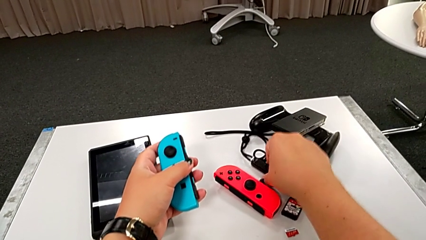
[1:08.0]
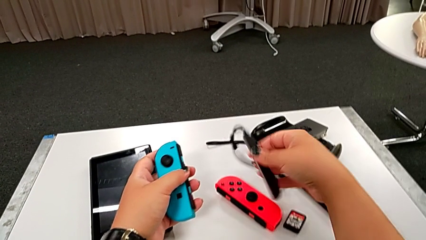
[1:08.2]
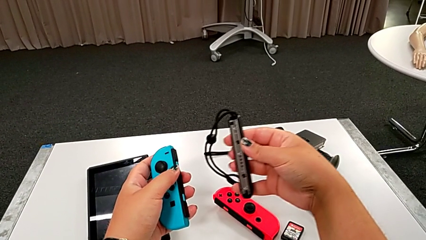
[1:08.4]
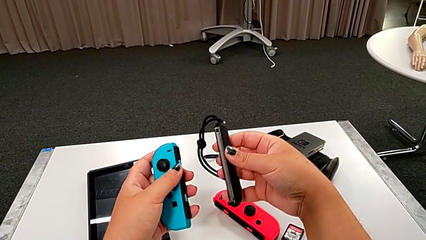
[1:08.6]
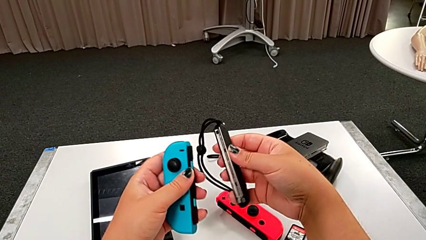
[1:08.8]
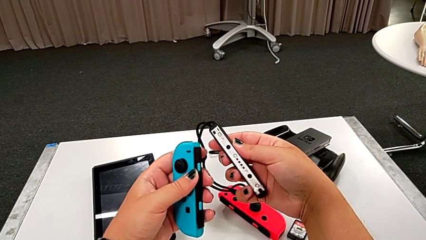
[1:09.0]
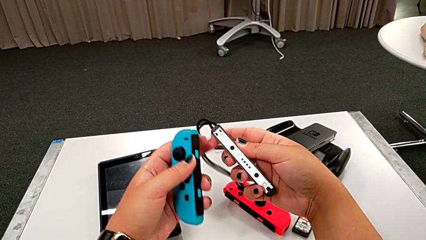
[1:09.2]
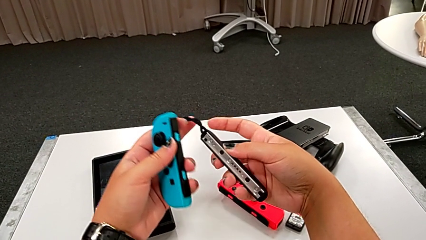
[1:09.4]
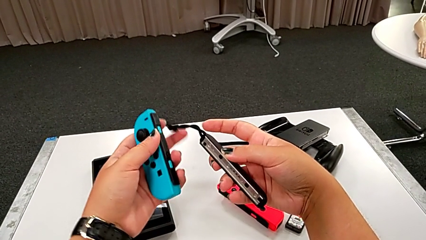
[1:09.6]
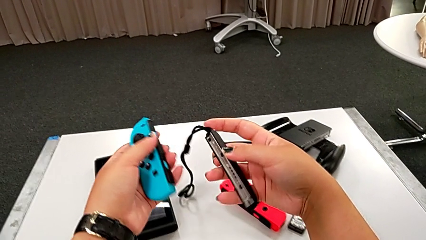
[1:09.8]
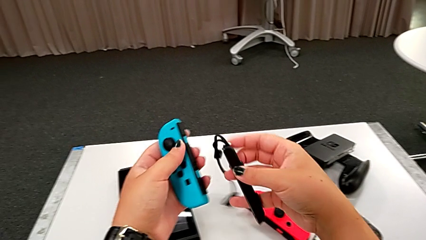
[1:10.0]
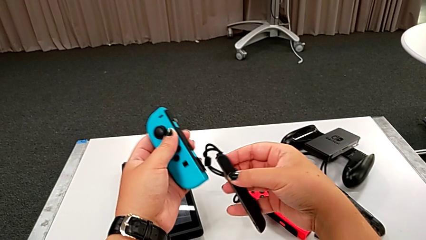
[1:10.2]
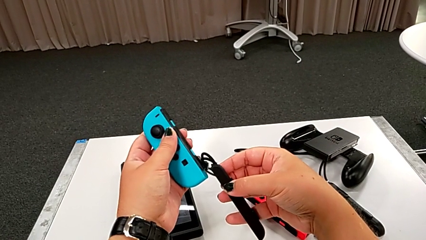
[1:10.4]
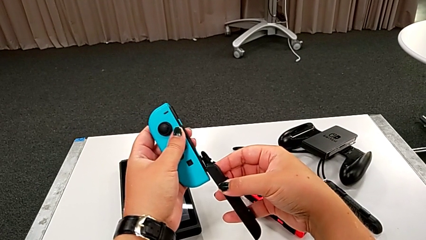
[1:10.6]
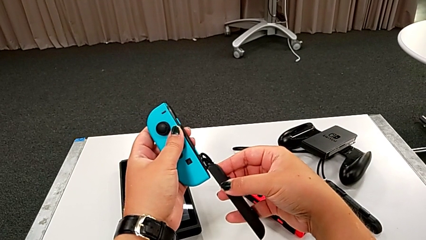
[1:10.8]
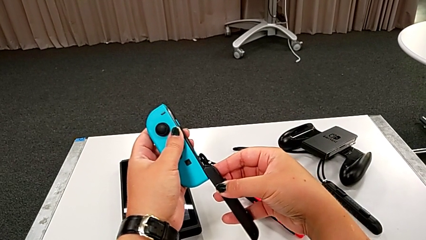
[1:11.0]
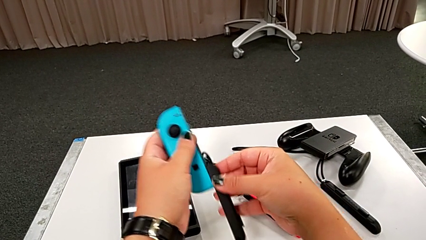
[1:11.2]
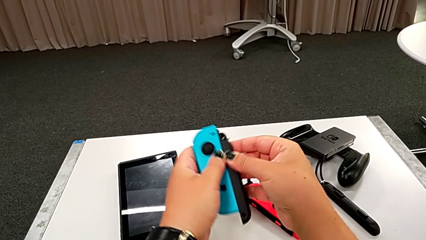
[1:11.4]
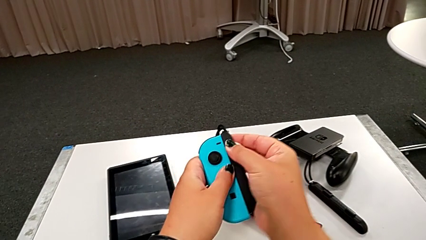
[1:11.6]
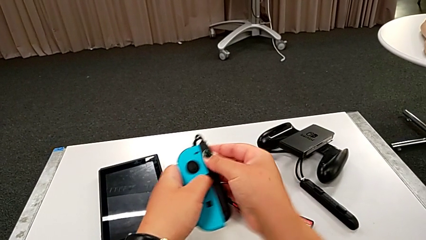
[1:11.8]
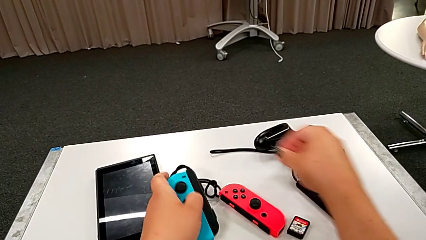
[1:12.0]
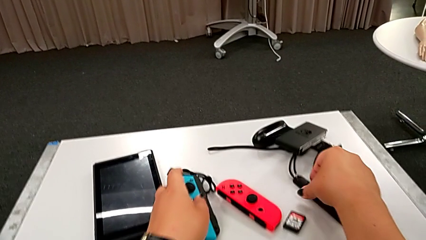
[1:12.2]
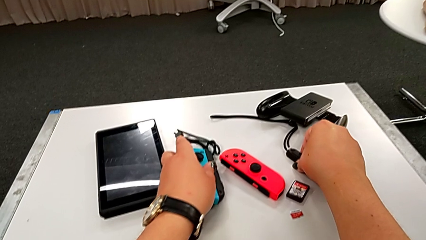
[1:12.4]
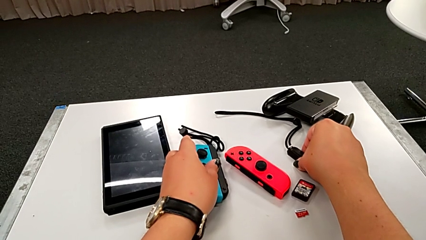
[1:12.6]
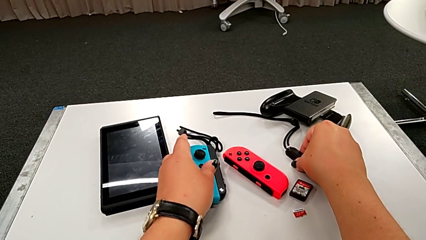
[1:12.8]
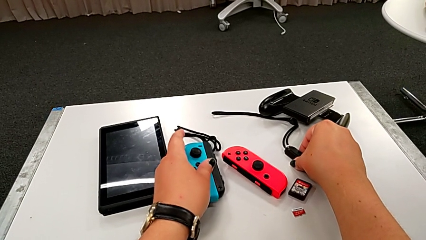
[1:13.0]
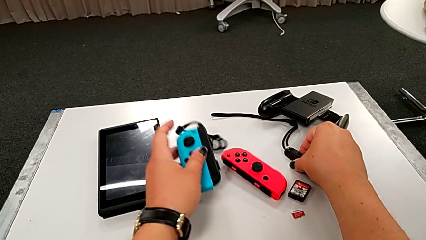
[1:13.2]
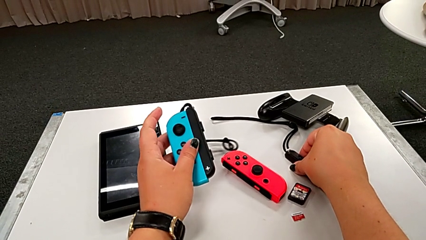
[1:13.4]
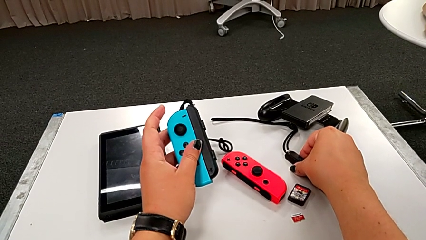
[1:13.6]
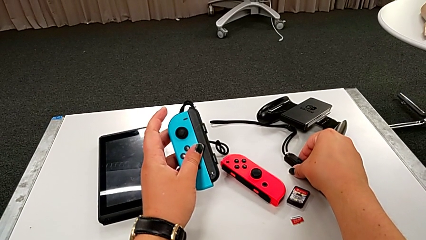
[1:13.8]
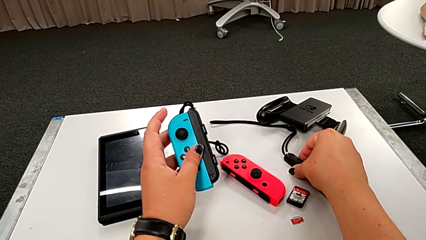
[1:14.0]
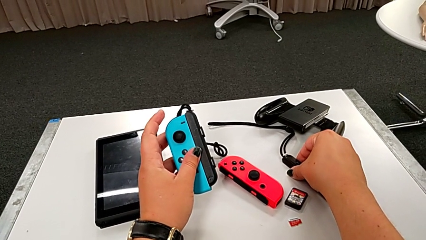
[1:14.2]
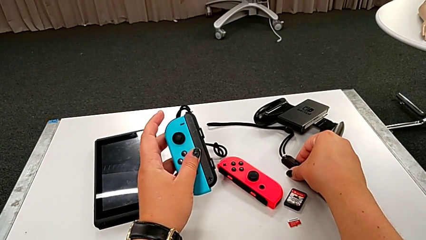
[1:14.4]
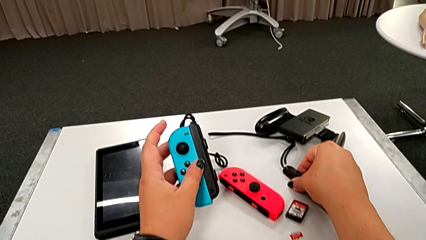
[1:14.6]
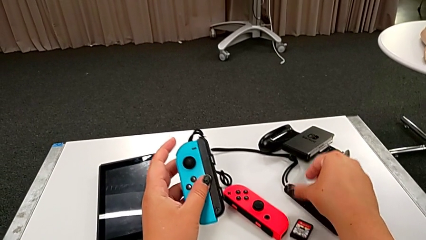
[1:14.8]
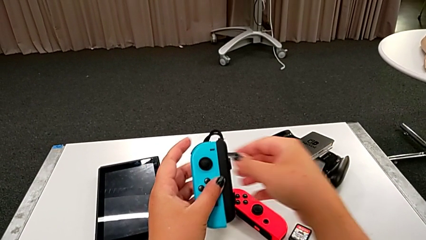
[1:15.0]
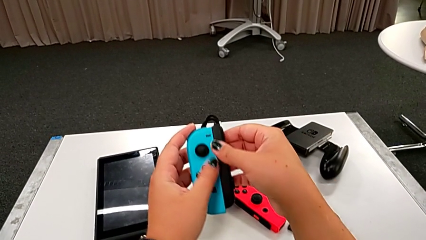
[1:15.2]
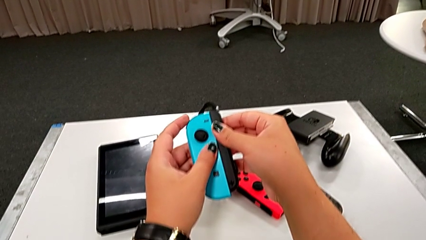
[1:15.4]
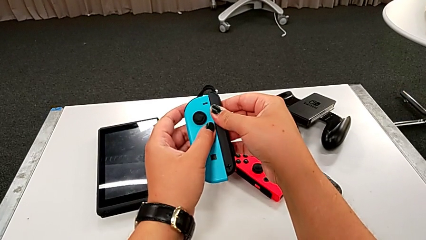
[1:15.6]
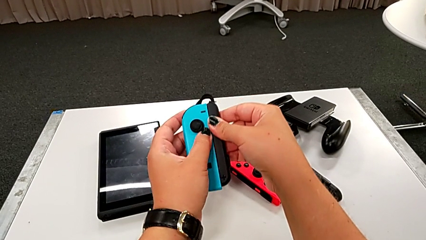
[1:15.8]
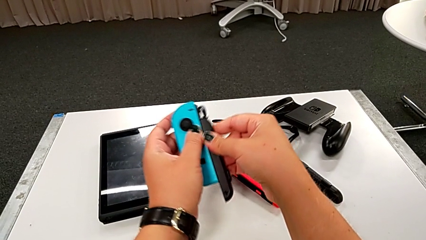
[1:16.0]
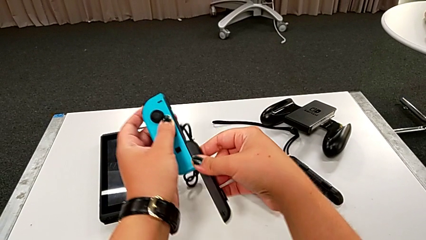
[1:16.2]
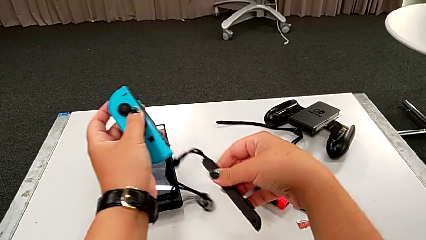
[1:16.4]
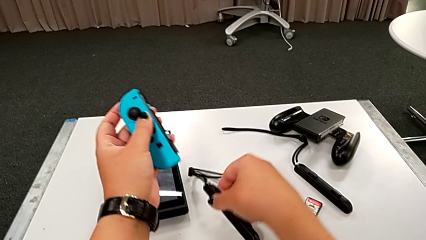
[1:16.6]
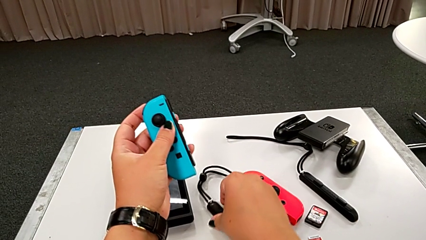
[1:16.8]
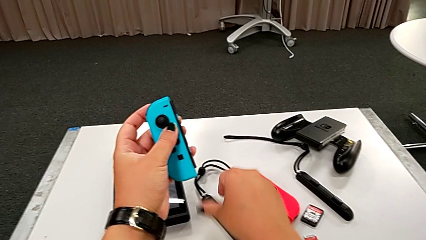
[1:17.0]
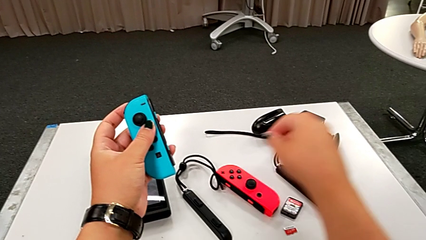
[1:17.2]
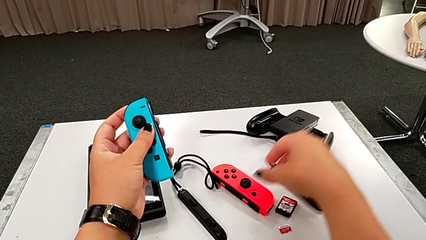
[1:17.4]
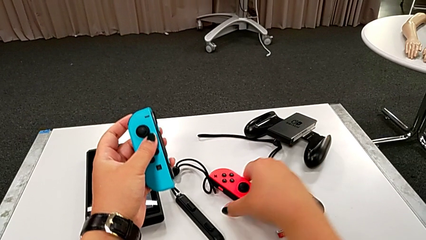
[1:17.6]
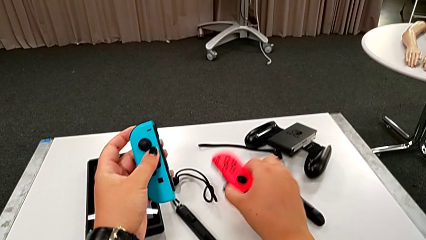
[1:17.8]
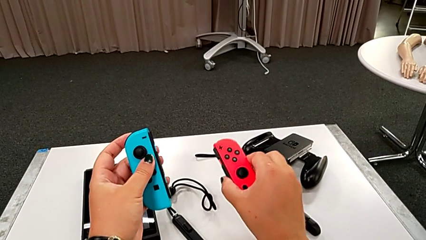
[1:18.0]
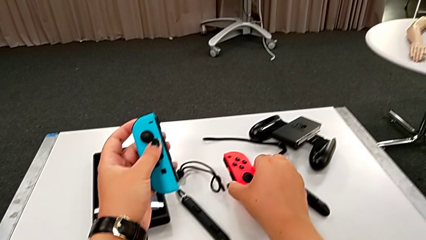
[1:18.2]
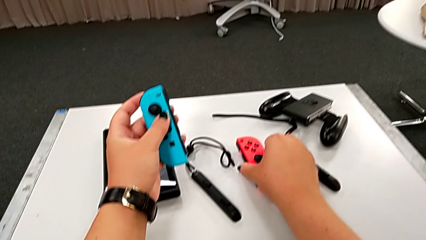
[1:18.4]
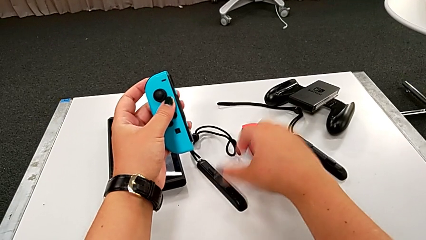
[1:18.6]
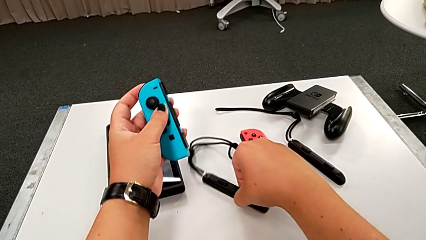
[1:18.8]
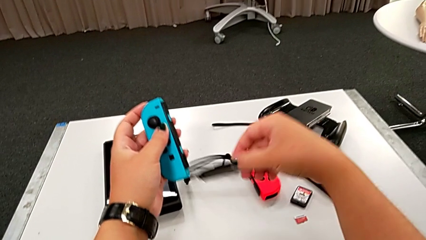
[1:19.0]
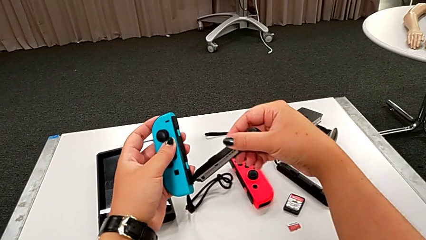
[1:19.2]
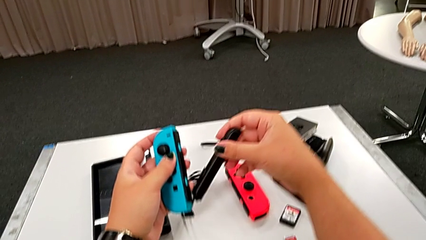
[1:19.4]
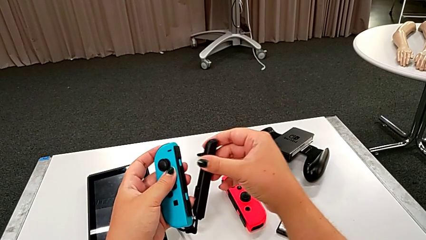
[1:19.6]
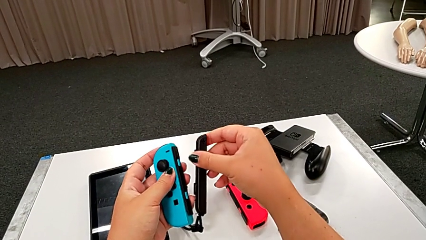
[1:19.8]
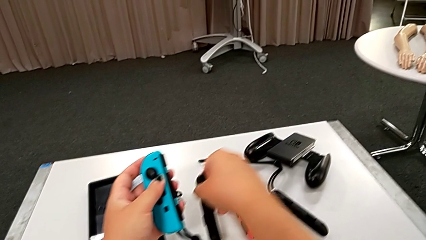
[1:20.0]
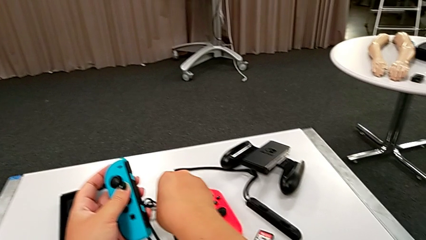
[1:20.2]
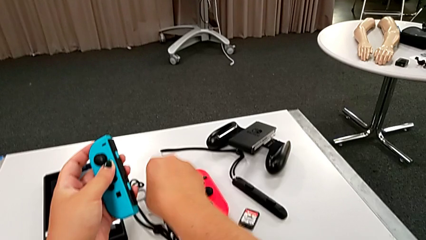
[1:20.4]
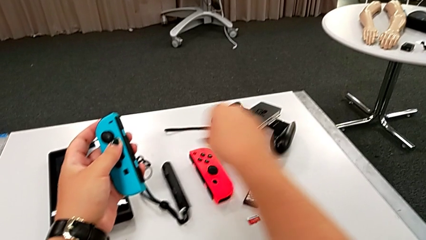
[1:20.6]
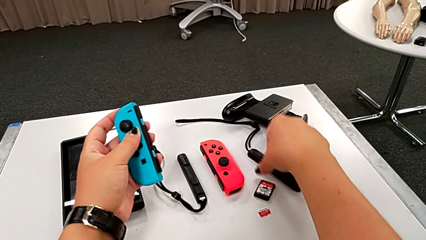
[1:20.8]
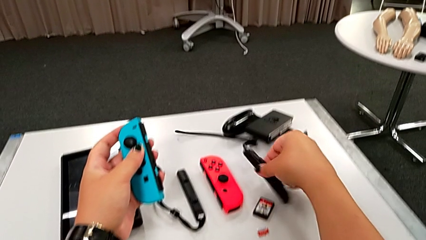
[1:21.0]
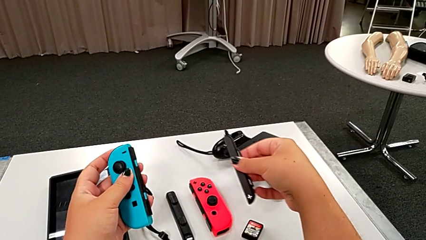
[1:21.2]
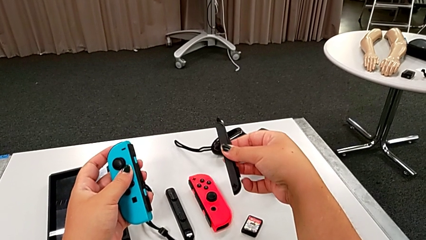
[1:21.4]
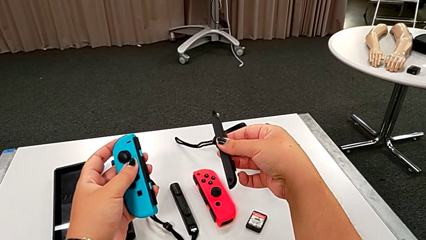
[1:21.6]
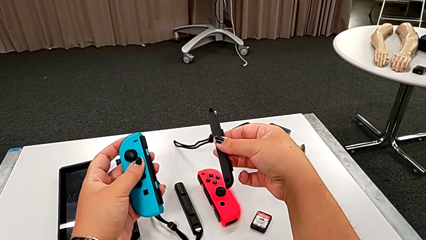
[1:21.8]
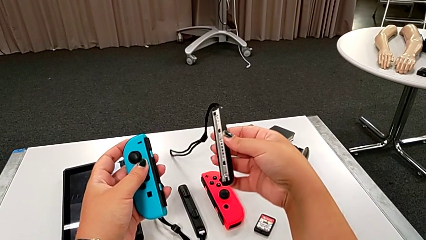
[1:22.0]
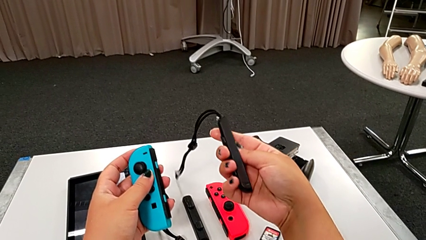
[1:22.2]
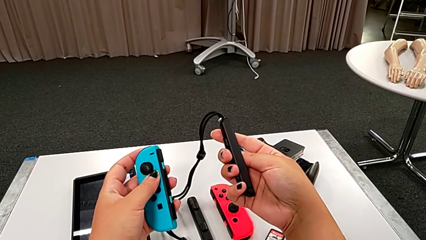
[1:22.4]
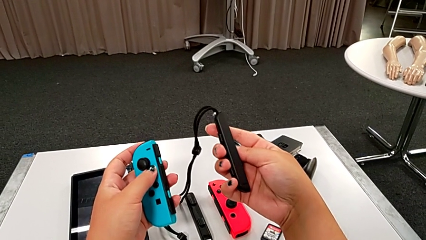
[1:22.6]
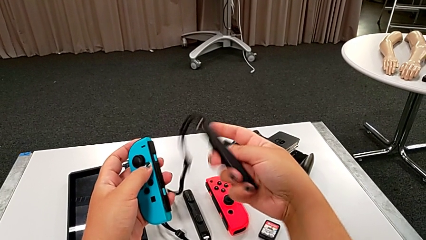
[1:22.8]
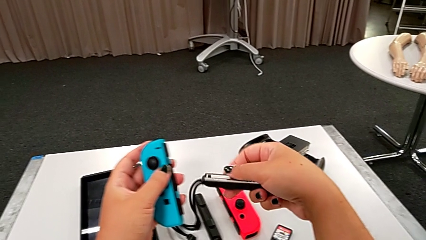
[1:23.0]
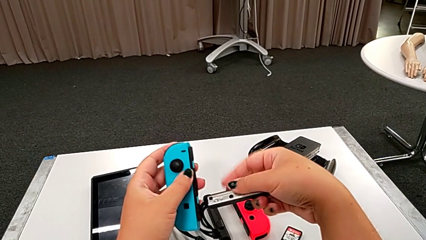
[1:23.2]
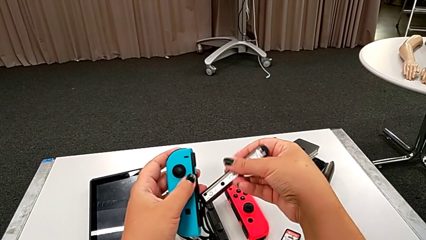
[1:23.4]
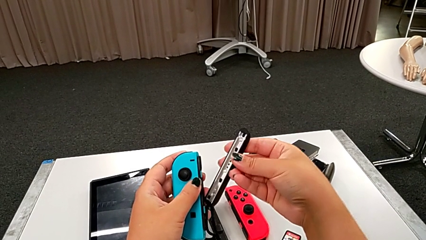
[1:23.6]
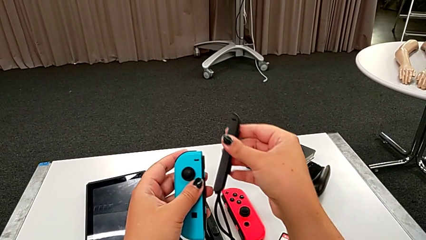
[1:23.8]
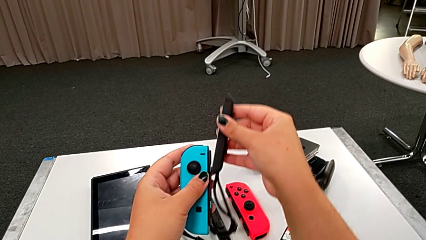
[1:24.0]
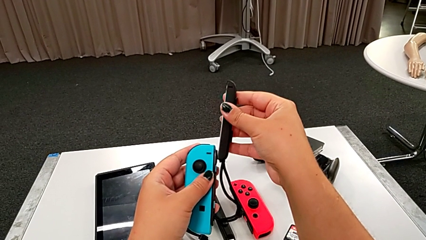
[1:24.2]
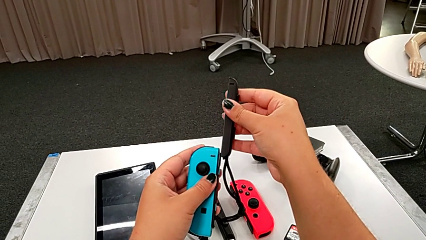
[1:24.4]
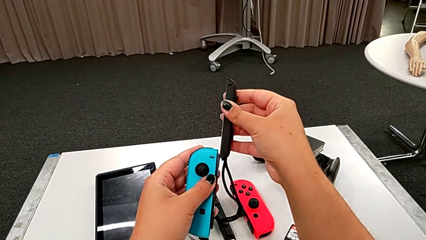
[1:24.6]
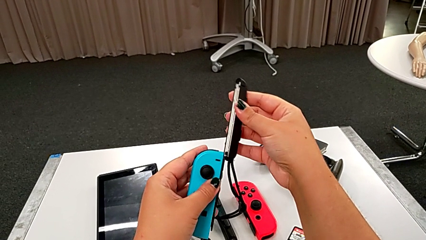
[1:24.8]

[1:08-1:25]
The camera wearer is assembling the left joy con strap to the joy con controller. They grab the black Joy-Con strap lock, lift the black Joy-Con strap and wrongly assemble it. They drop the red Joy-Con controller and grab the black Joy-Con strap.
